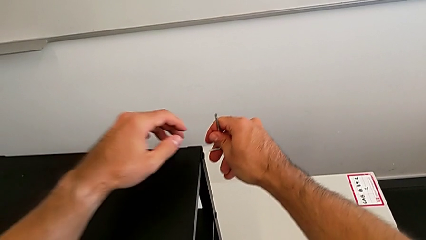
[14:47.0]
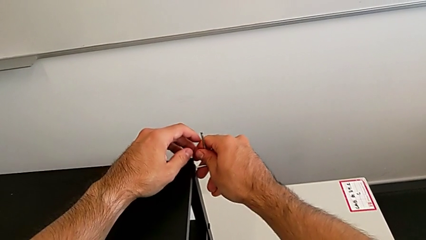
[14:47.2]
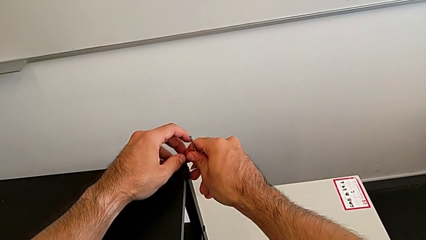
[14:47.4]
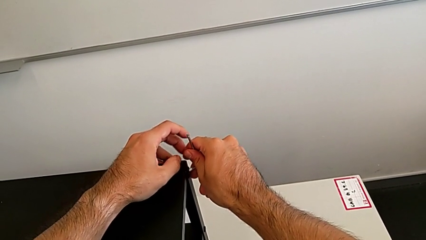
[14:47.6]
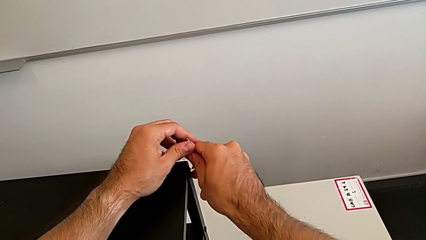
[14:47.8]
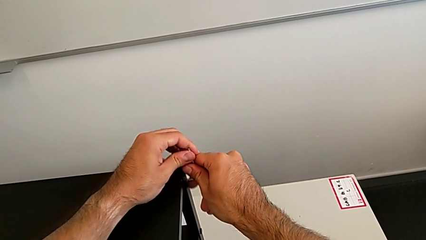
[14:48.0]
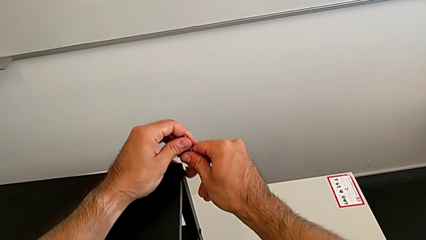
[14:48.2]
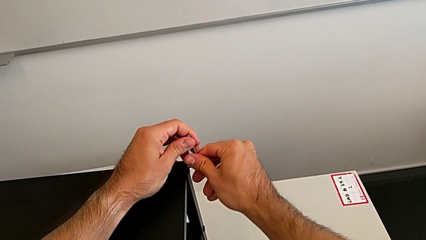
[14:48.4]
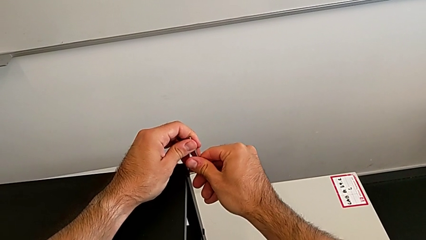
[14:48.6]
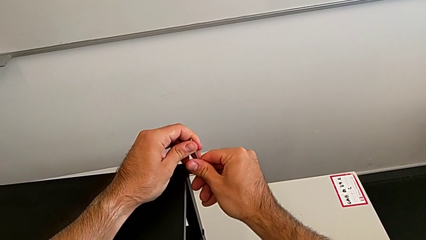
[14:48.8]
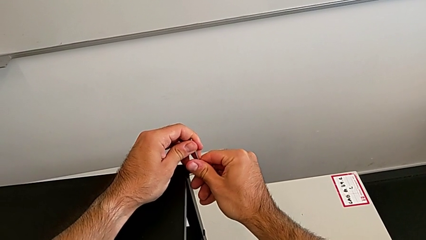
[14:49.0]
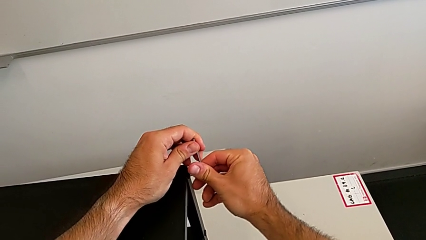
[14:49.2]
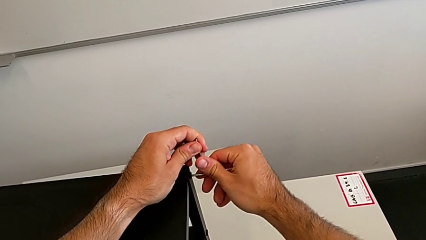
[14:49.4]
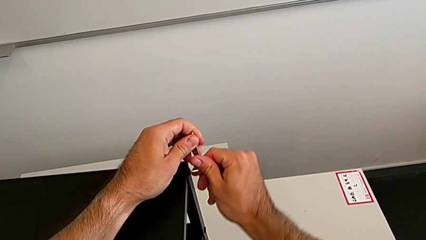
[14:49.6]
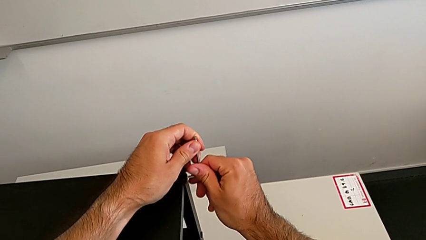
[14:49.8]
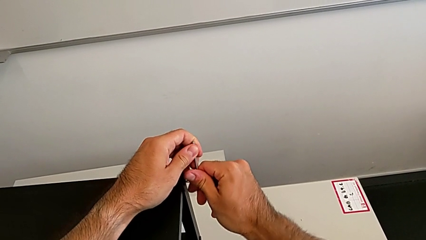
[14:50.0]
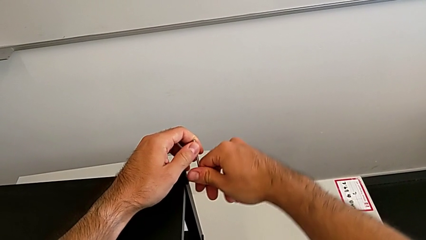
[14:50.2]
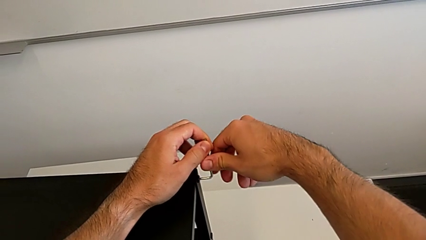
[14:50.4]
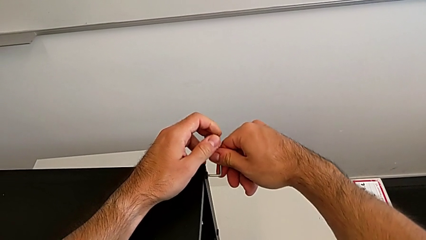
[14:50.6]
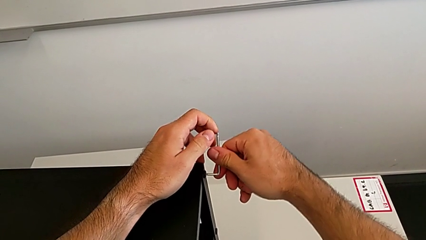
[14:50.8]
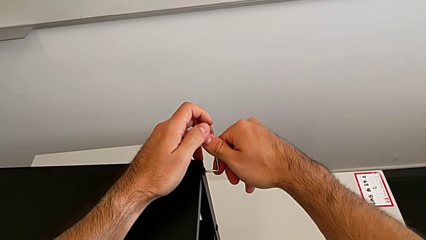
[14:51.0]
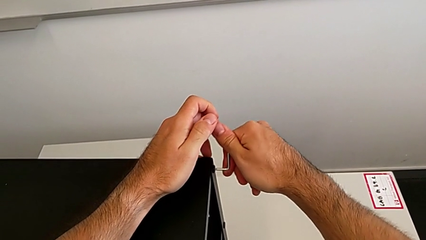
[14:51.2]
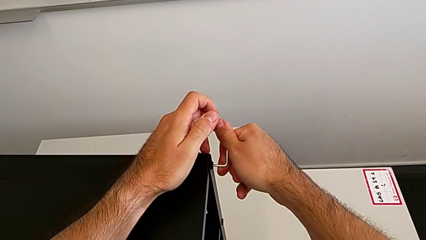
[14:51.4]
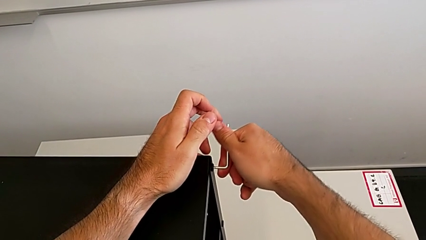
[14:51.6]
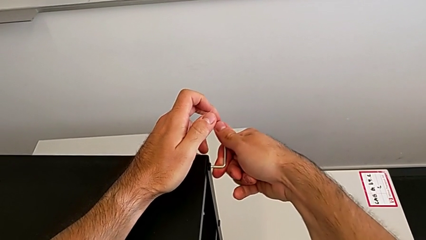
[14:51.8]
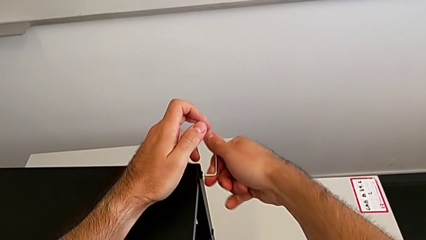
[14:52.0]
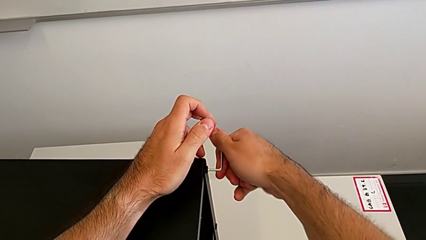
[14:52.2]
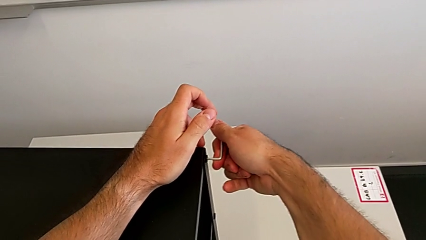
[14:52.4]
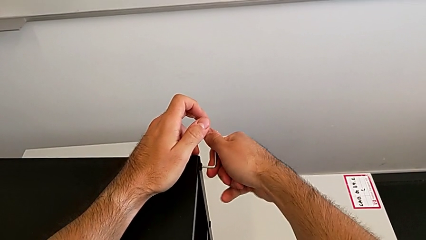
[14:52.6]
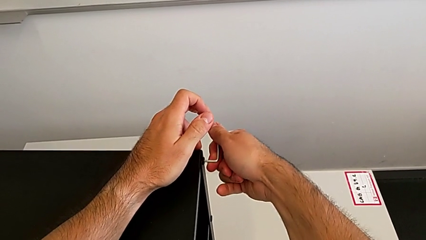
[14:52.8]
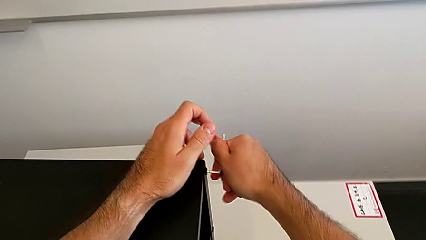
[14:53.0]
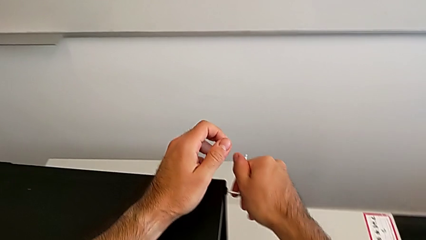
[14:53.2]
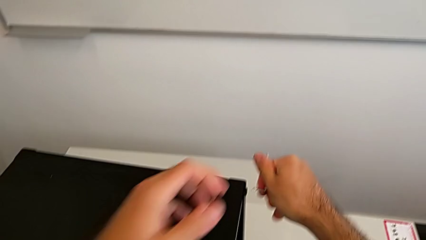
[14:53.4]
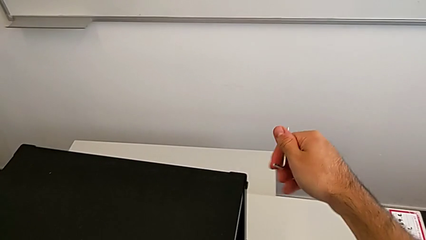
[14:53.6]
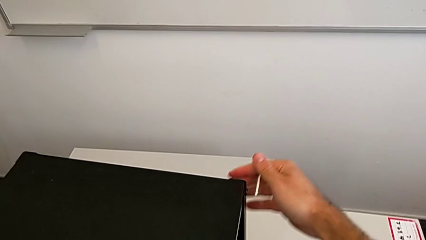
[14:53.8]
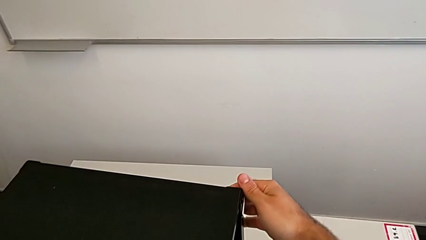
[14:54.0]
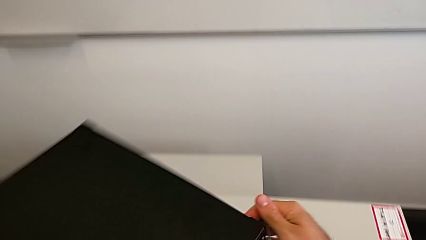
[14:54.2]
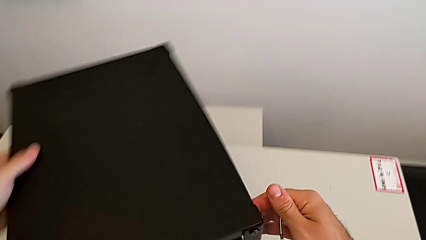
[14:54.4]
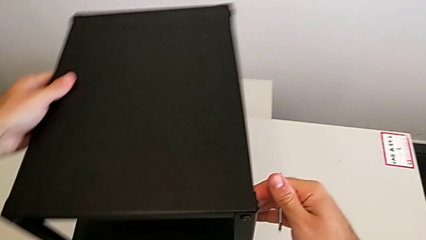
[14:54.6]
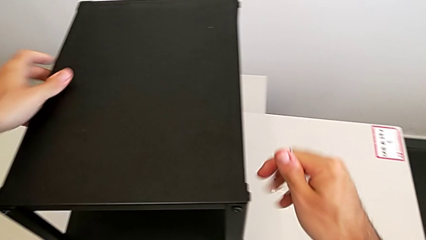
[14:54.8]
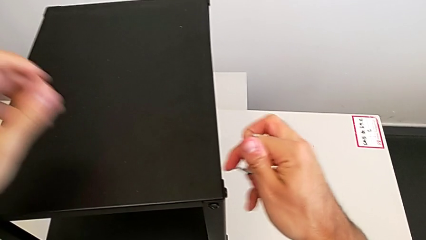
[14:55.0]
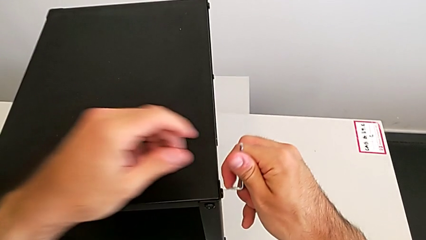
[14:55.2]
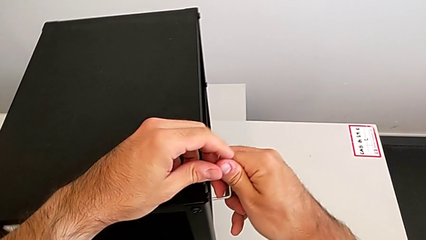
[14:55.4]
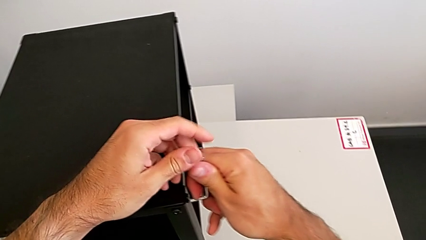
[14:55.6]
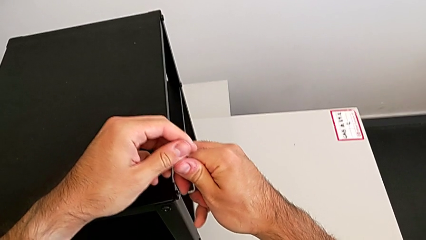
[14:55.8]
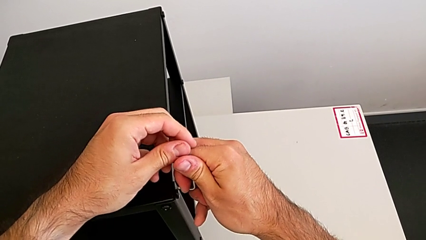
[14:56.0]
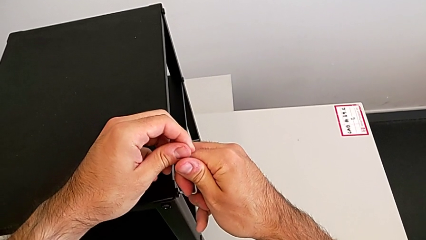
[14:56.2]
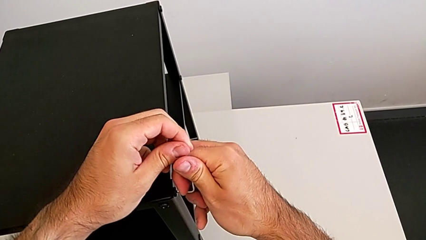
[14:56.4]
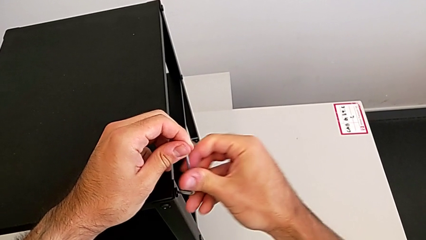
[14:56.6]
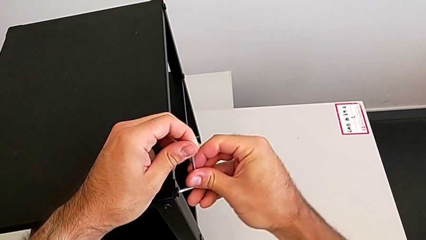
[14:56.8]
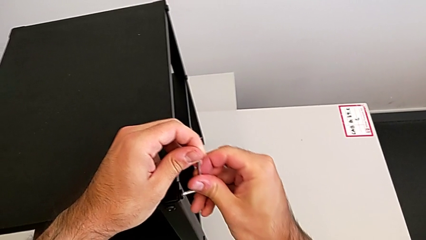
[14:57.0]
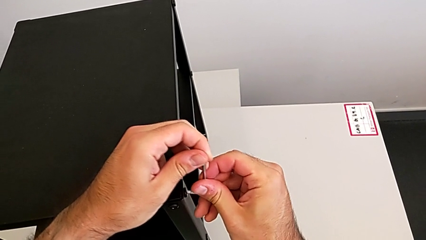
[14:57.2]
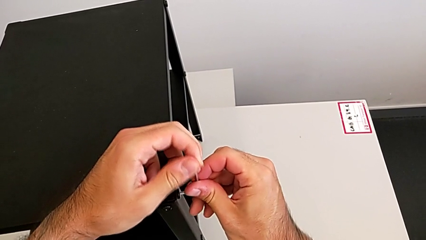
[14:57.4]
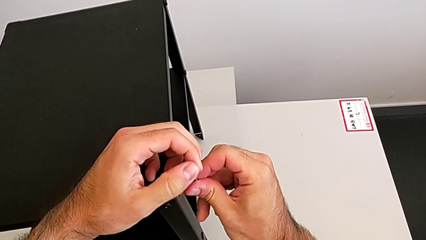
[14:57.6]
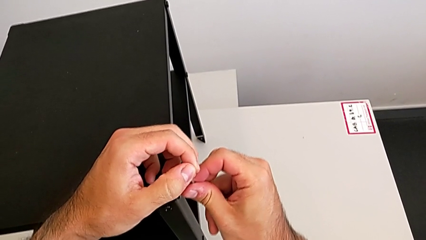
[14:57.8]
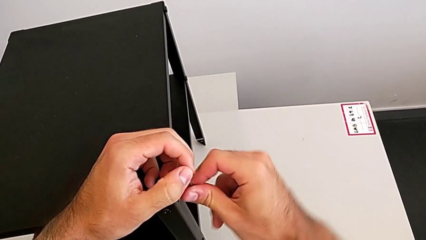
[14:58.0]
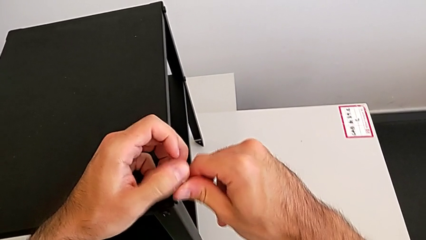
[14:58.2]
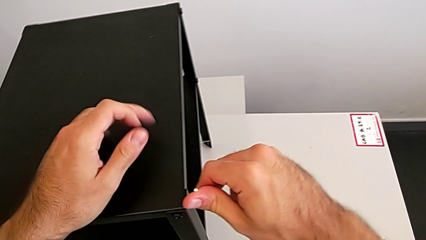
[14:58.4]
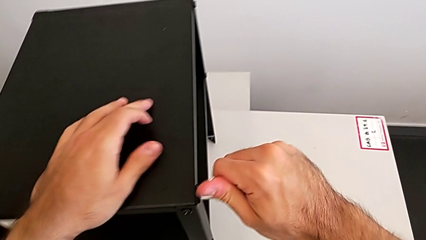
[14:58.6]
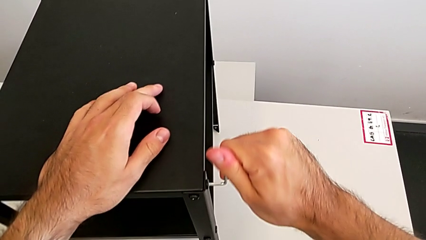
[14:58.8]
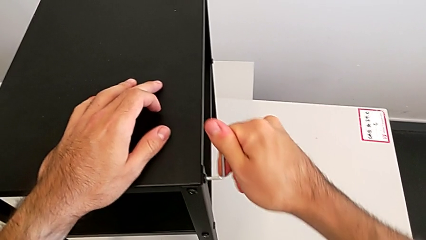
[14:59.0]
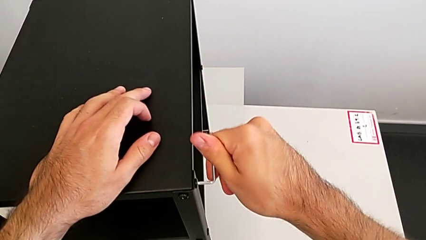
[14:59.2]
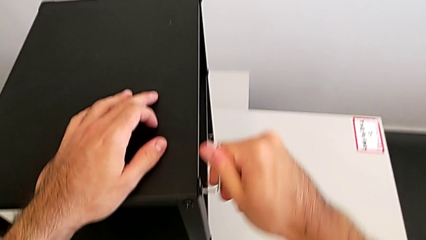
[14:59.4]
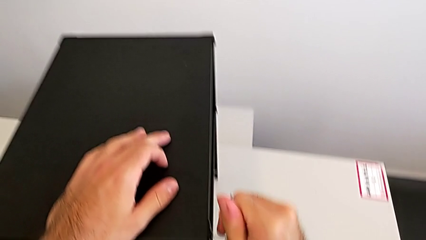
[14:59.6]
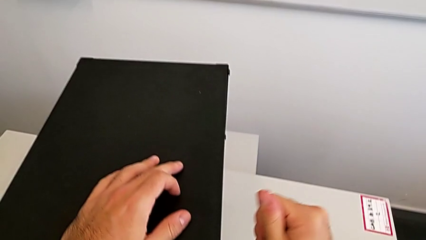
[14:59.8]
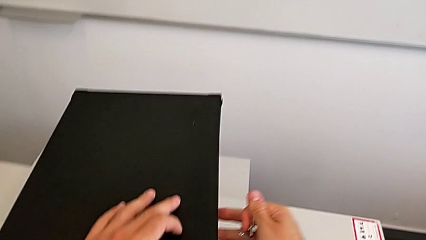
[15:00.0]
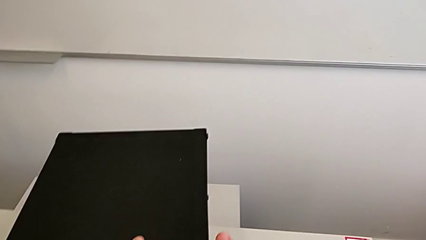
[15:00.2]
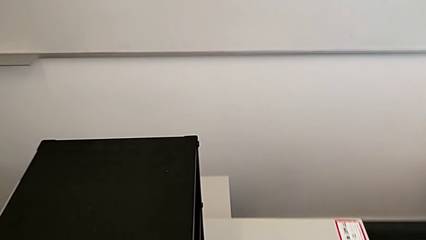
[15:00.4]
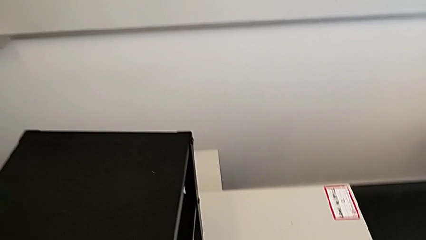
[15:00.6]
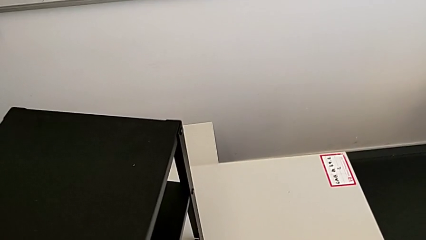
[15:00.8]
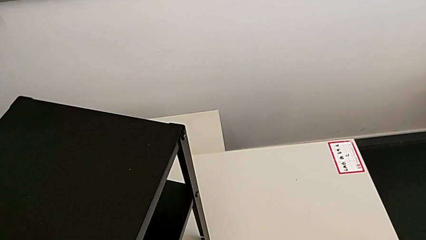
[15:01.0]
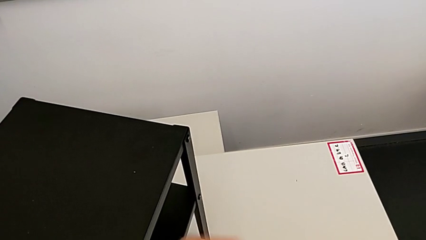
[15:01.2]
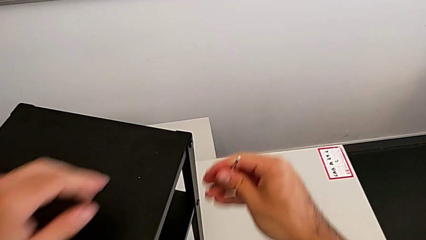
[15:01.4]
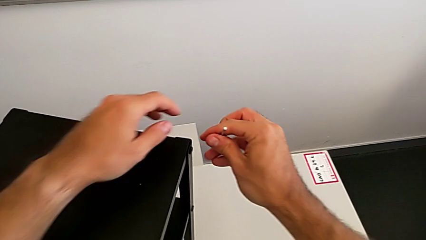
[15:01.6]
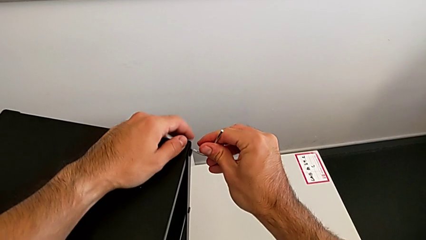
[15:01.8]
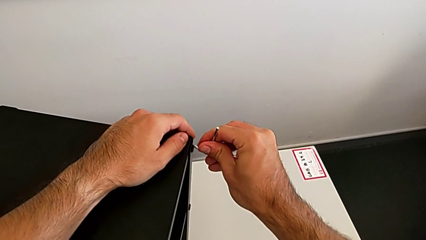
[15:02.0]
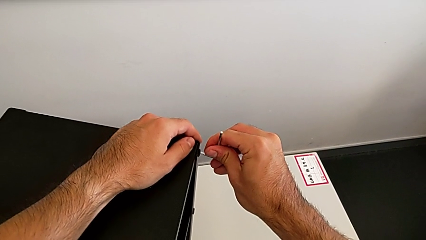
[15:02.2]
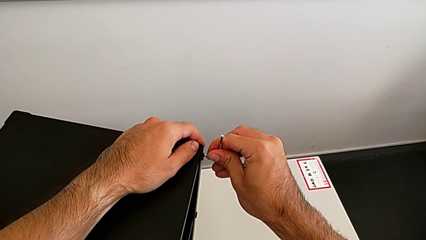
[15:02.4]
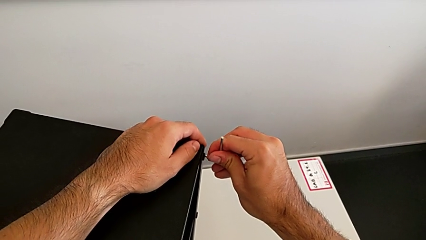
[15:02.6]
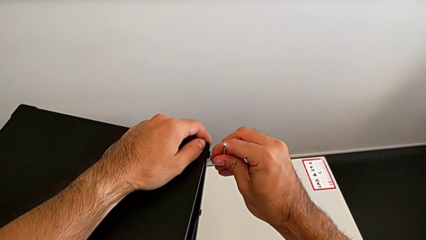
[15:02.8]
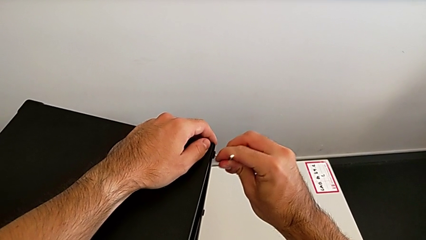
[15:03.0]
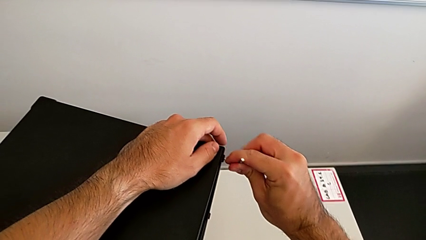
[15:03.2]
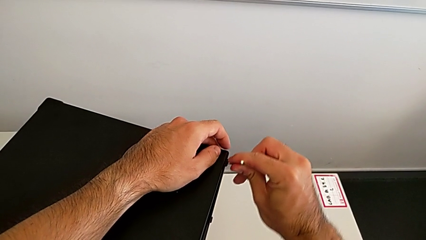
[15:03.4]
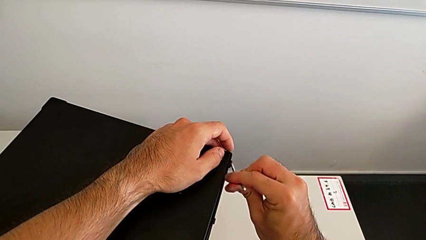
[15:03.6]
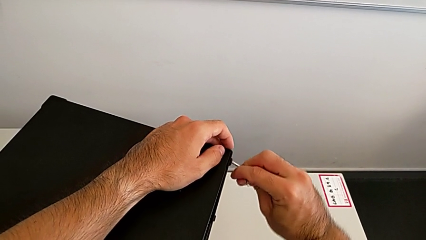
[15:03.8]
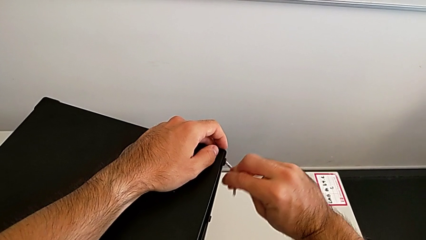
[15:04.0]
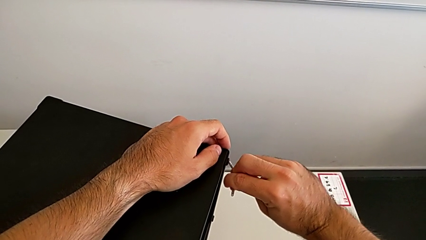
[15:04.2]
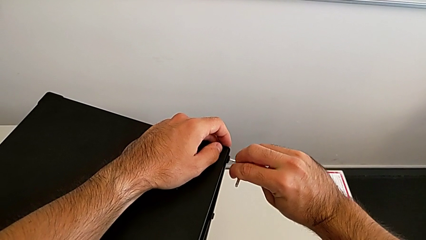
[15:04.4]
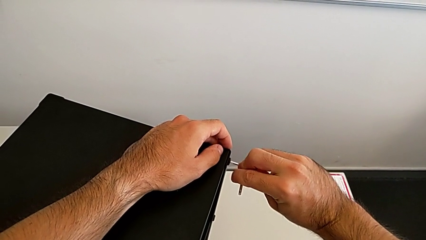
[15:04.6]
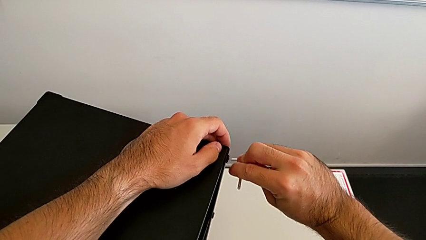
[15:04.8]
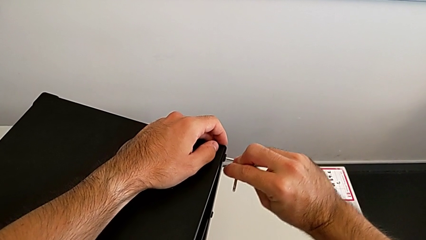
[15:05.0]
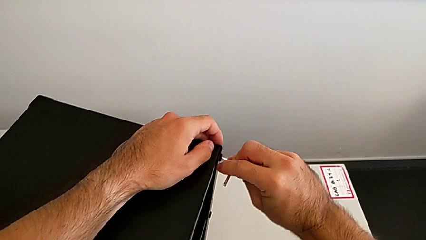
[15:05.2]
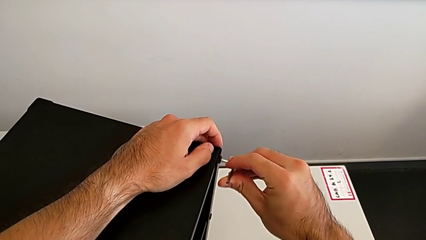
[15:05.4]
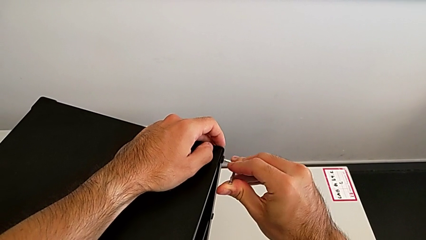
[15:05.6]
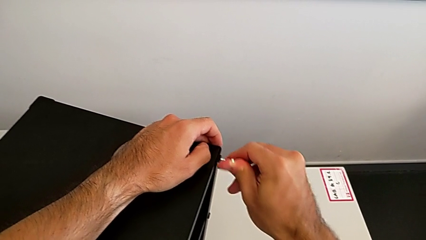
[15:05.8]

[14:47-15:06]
The camera wearer is tightening all the hex socket heads. They insert the Allen wrench, screw the hex socket head, withdraw the Allen wrench, slide the nightstand, insert the Allen wrench, screw the hex socket head, withdraw the Allen wrench, slide the nightstand, insert the Allen wrench and screw the hex socket head.
